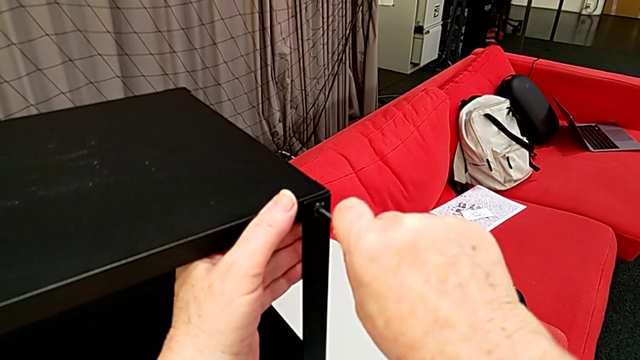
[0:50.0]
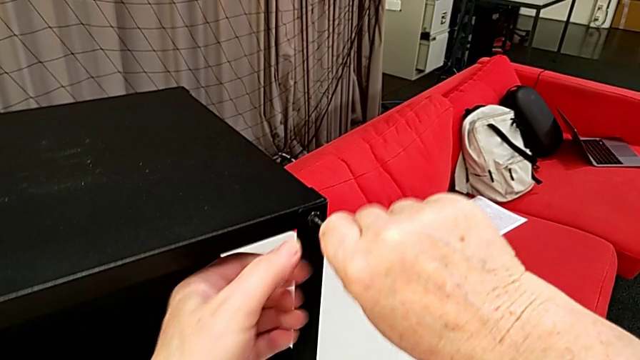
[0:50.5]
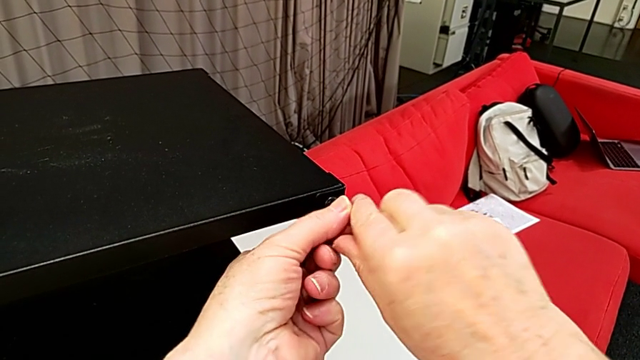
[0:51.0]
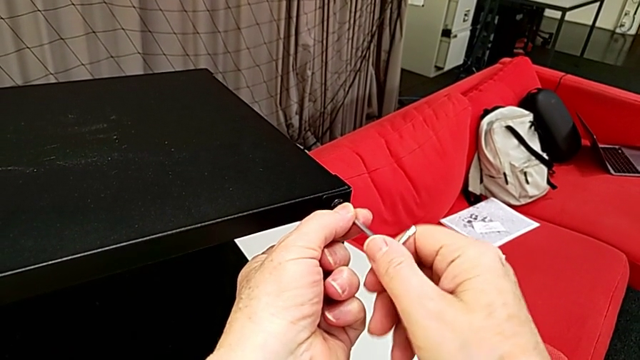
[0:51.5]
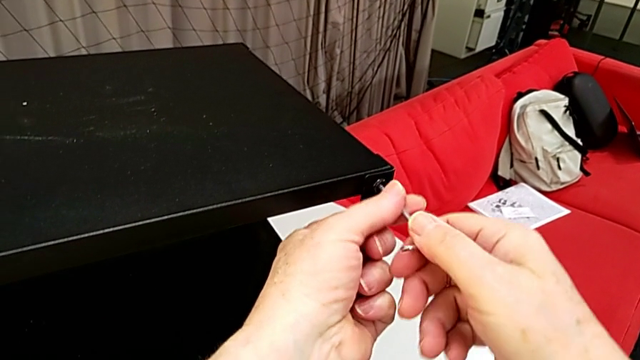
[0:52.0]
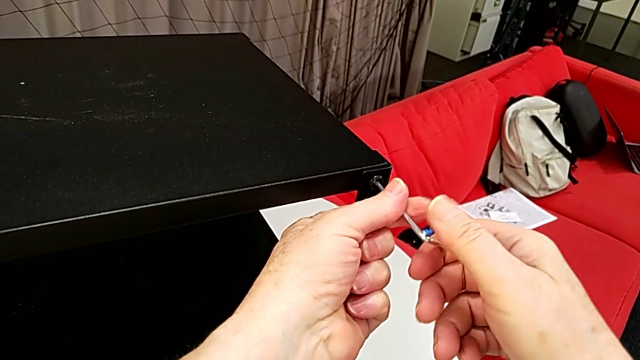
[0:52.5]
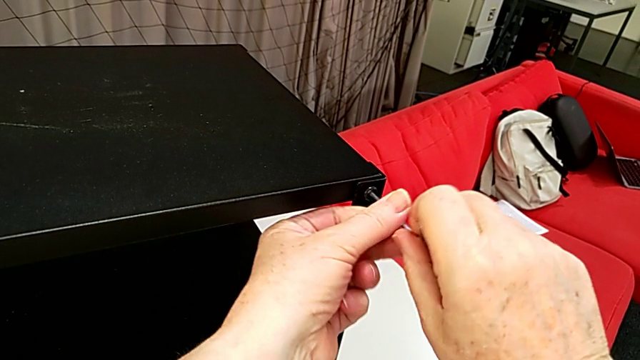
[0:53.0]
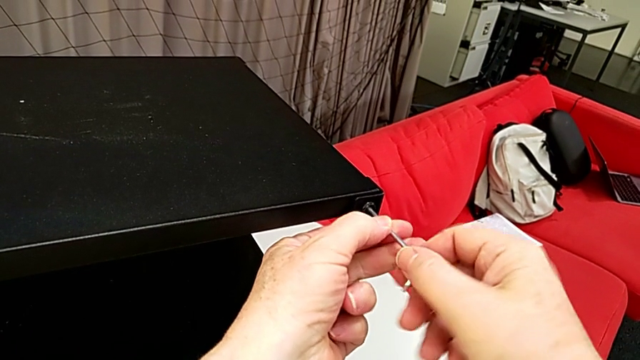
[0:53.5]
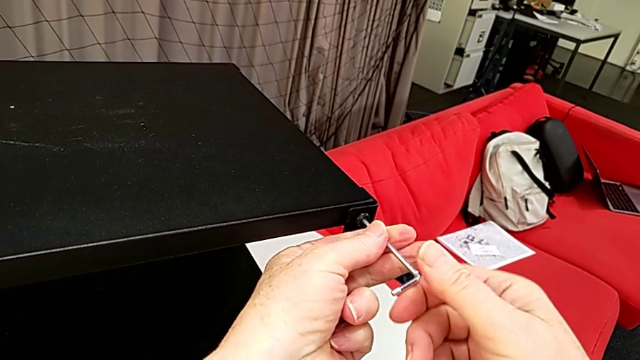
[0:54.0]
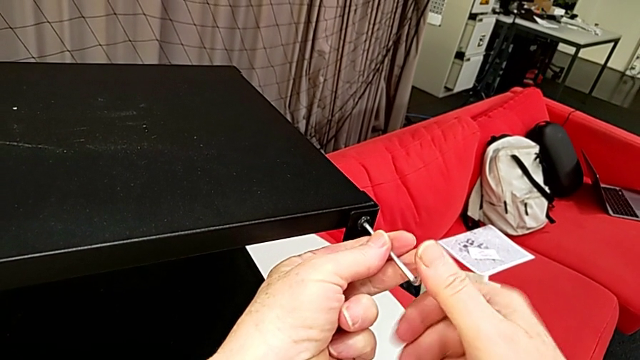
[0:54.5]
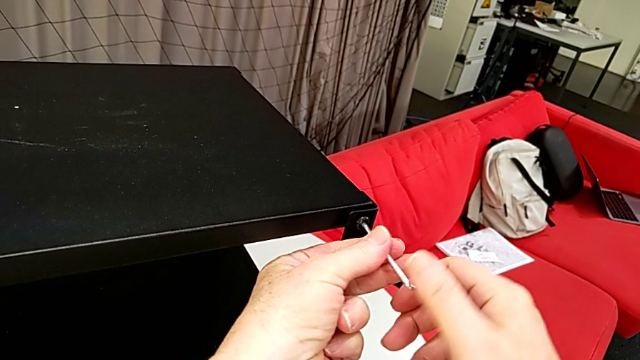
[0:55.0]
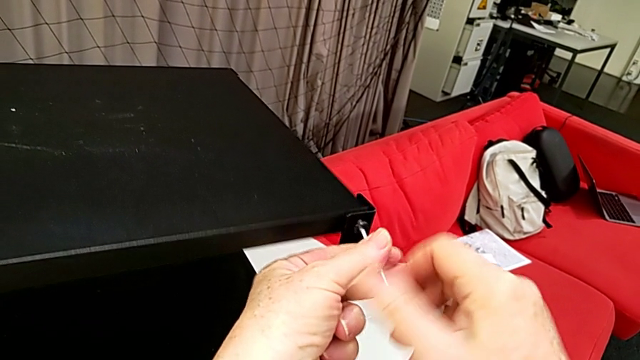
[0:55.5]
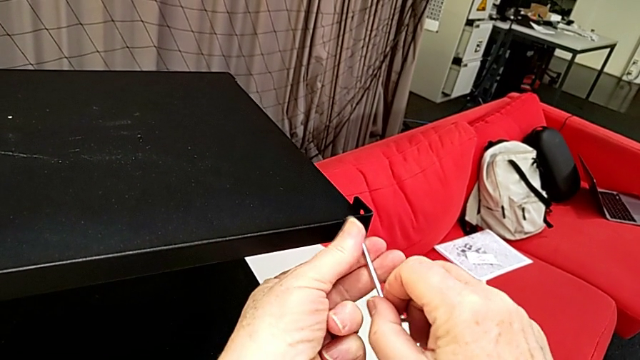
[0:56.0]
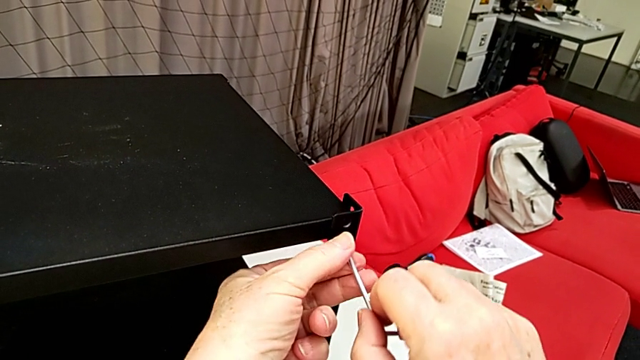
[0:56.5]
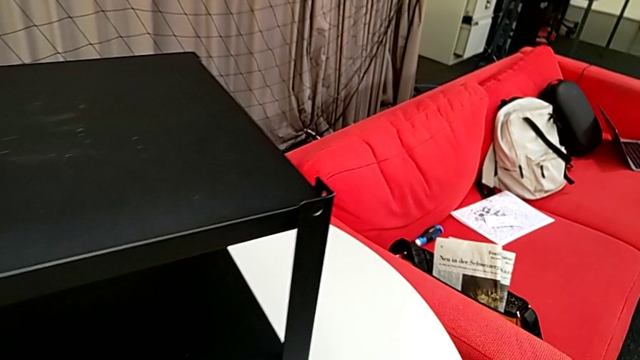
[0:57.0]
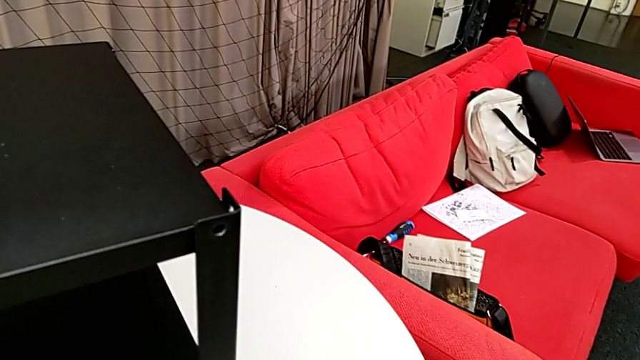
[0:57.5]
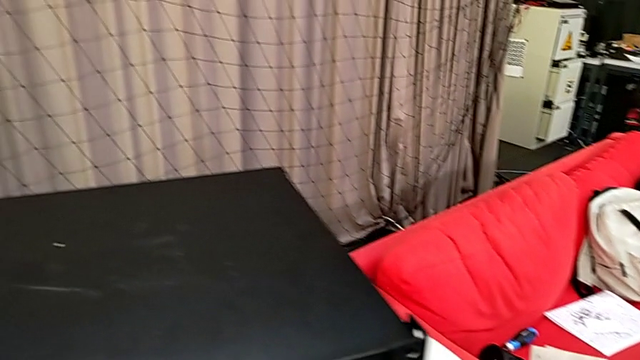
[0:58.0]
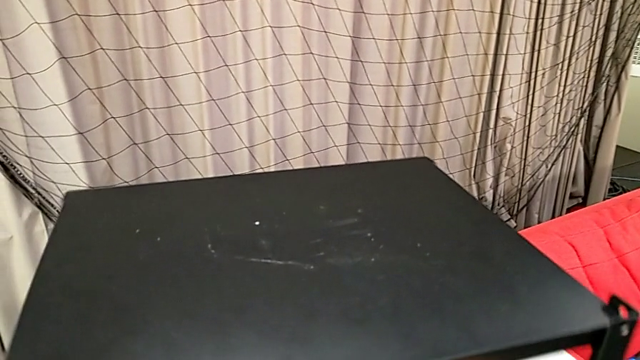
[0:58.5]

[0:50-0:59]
The camera wearer is disassembling the table top. They unscrew the hex socket head, withdraw the Allen wrench, disassemble the hex socket head, place it and rotate the nightstand.

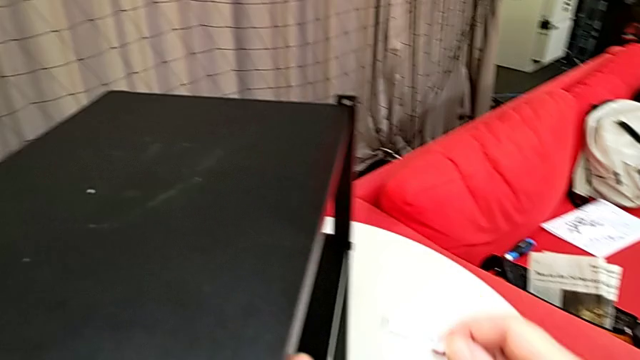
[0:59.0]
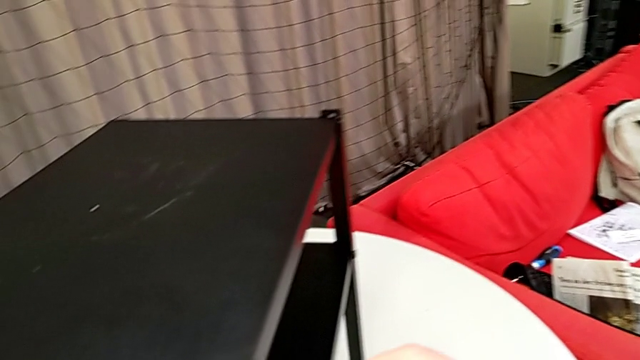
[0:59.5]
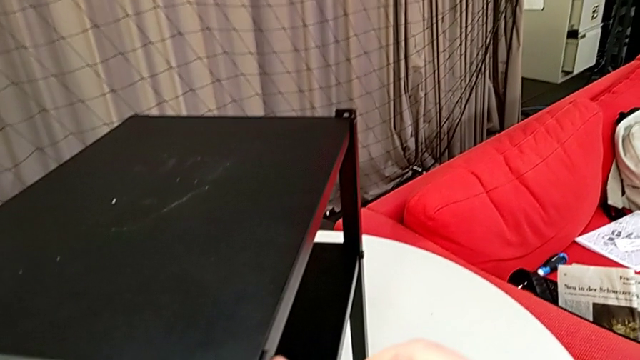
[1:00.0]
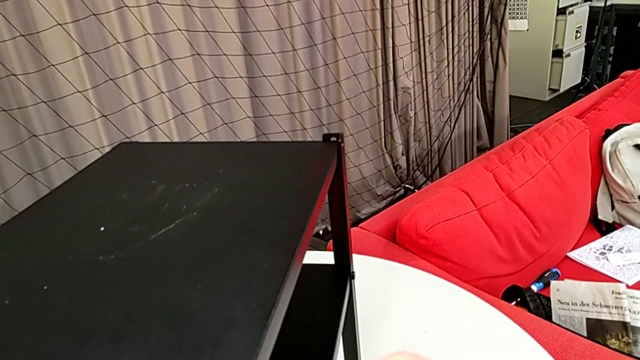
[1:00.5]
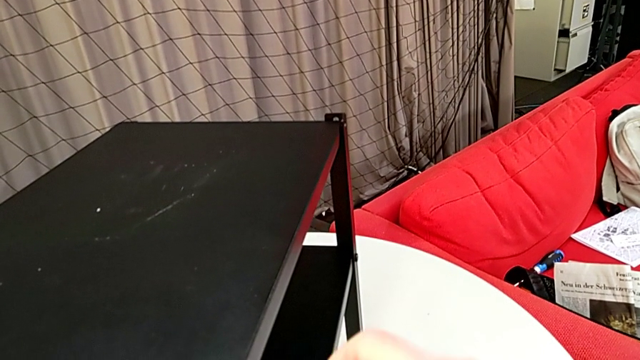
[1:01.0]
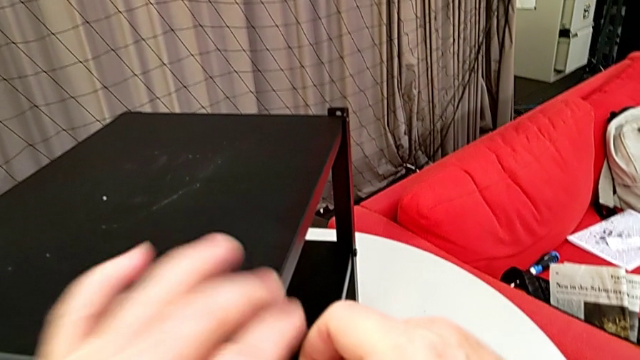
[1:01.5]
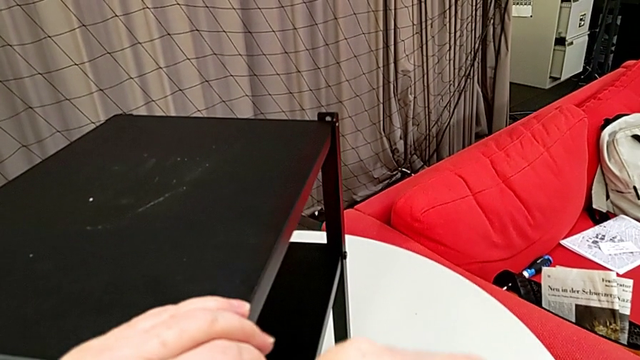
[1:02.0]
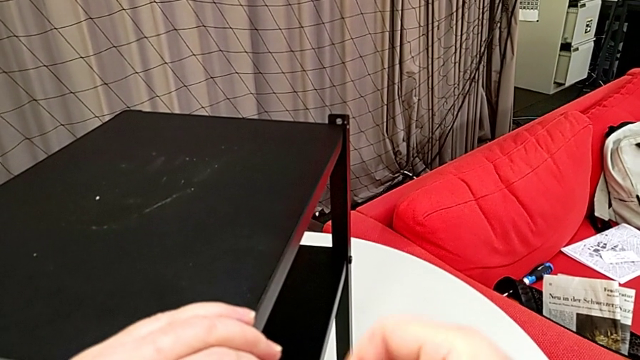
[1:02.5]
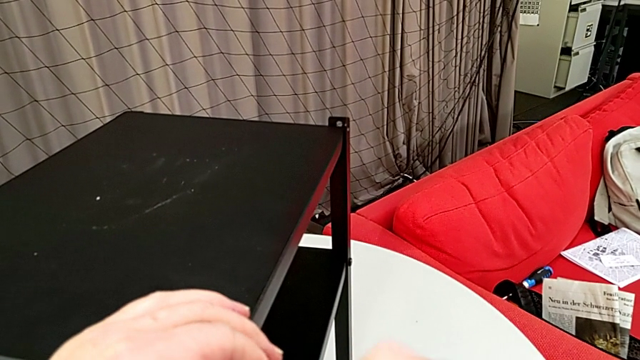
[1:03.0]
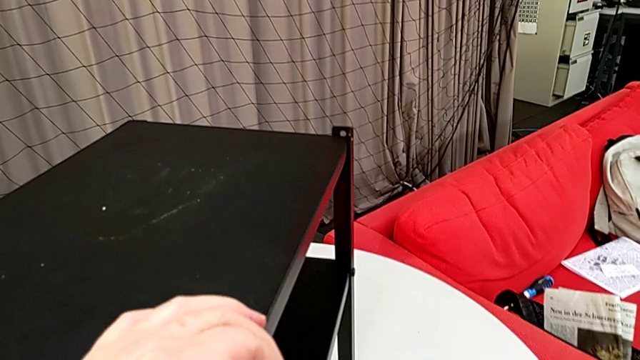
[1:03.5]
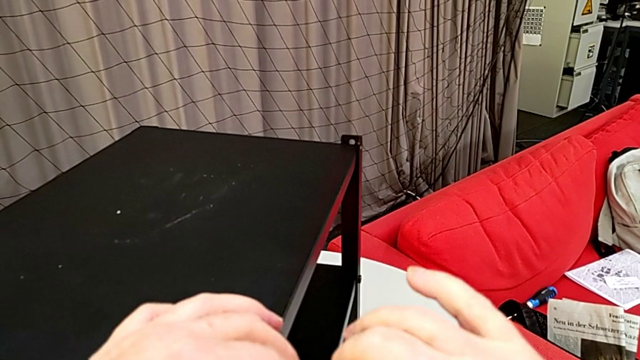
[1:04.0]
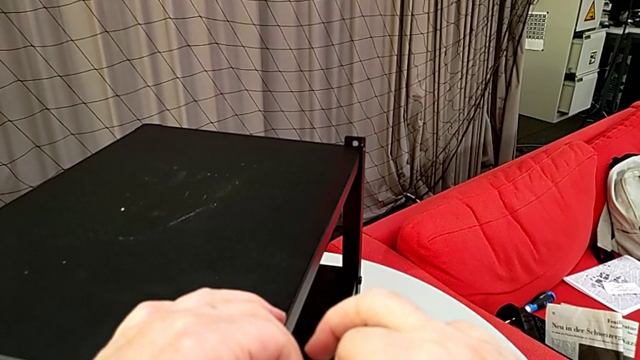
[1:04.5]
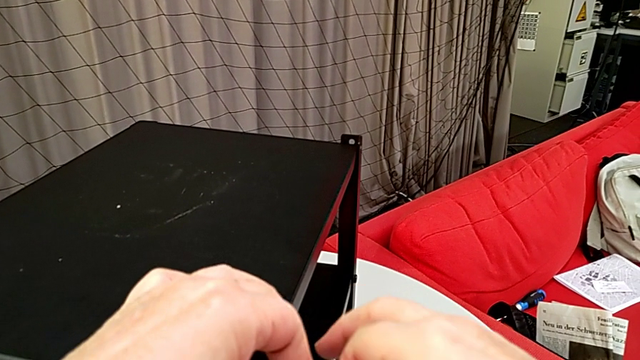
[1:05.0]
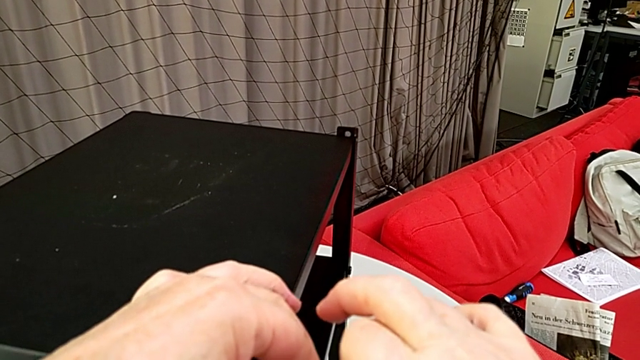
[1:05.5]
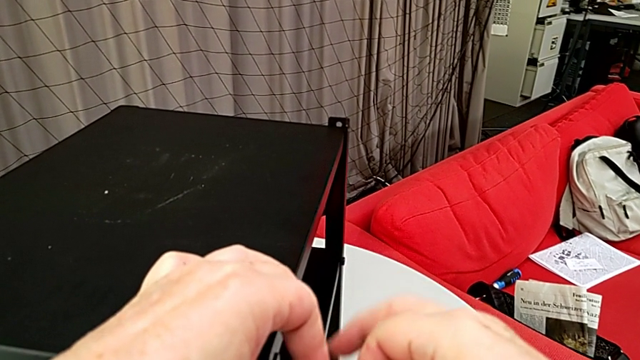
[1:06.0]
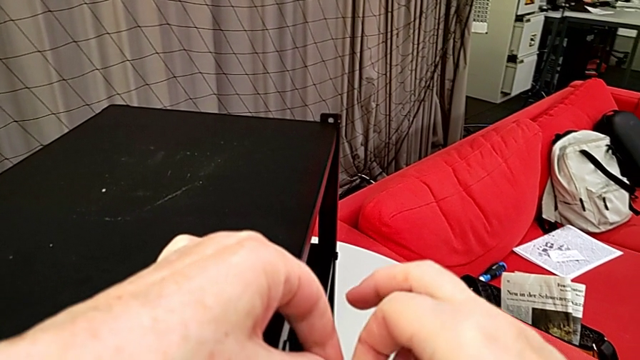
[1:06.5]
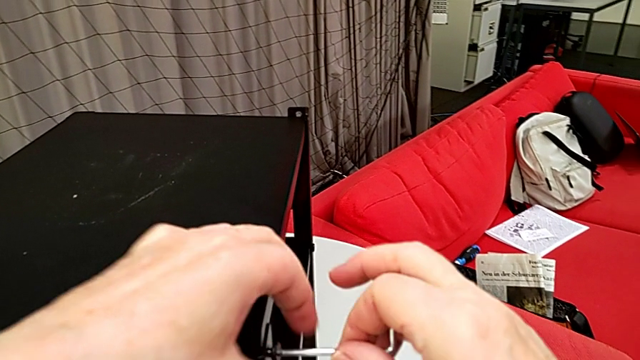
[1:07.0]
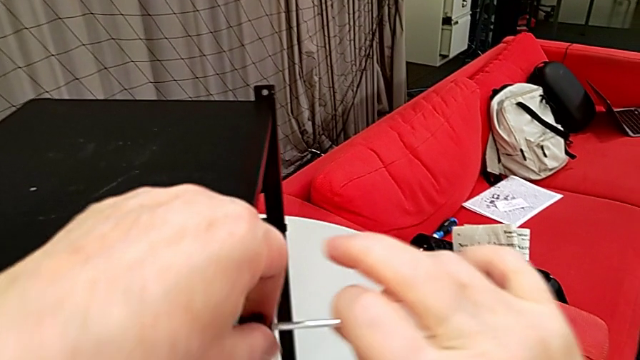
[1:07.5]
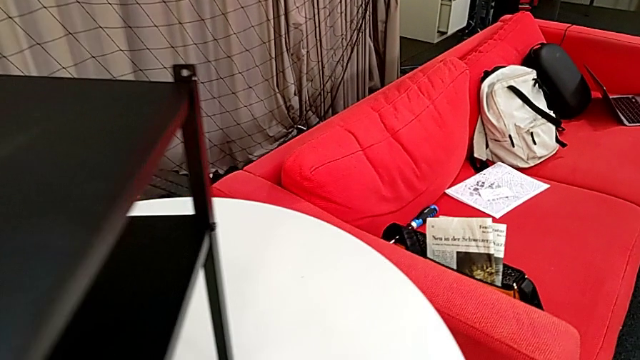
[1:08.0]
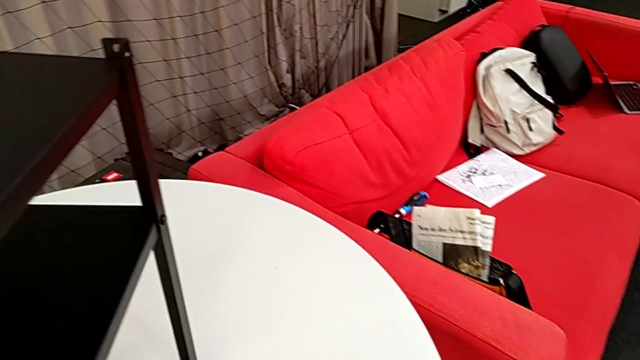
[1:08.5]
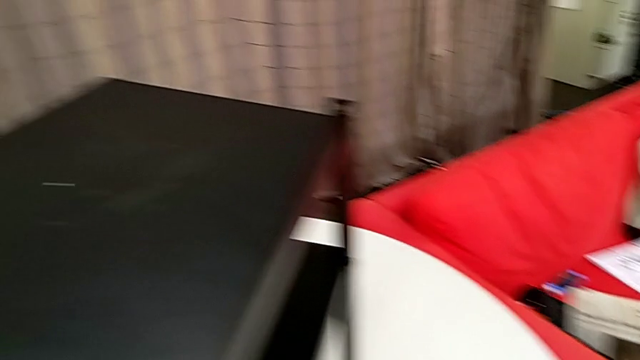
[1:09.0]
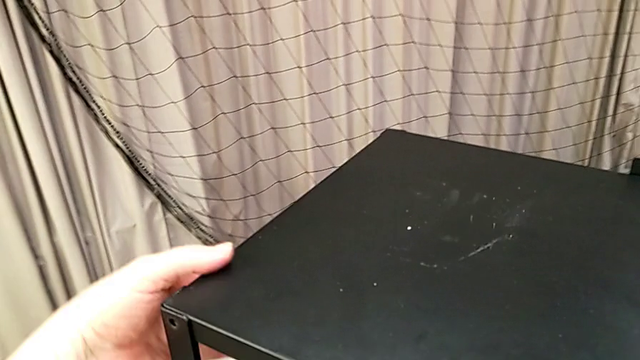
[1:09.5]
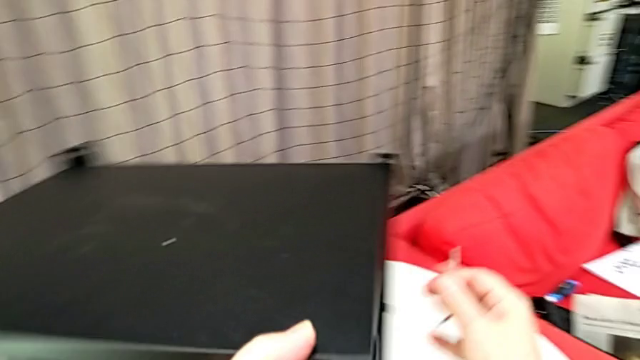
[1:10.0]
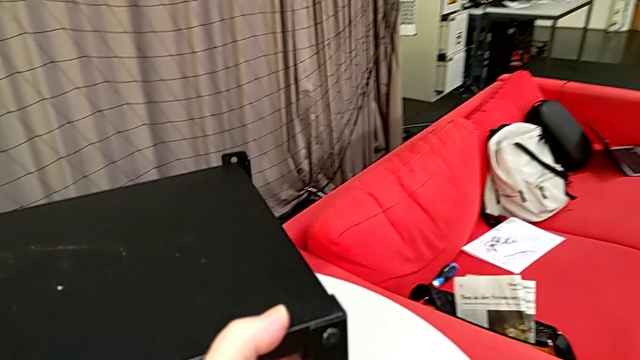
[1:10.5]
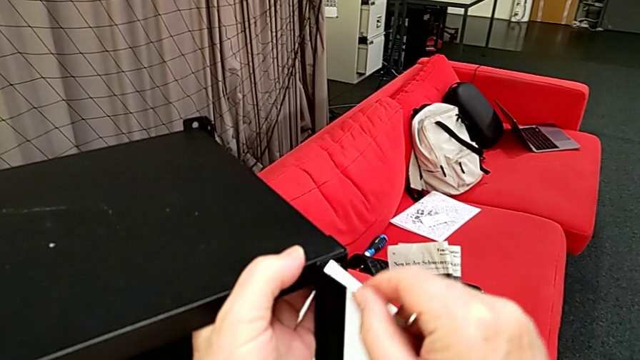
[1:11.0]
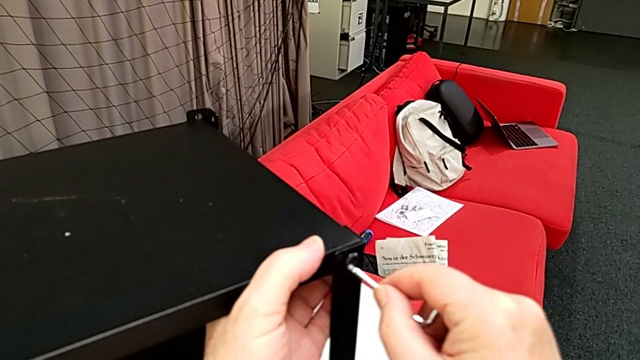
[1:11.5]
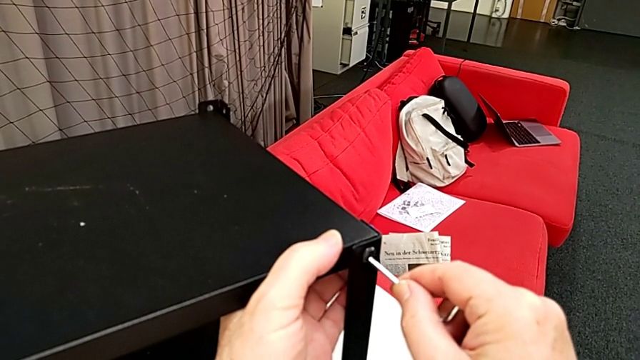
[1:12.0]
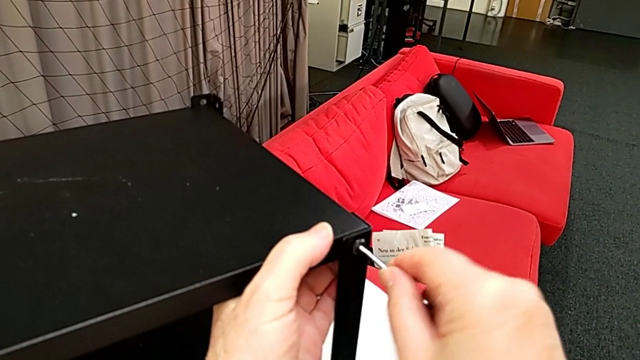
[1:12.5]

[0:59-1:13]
The camera wearer is disassembling the table top. They insert the Allen wrench, unscrew the hex socket head, withdraw the Allen wrench, disassemble the hex socket head, place it, rotate the nightstand and insert the Allen wrench.
